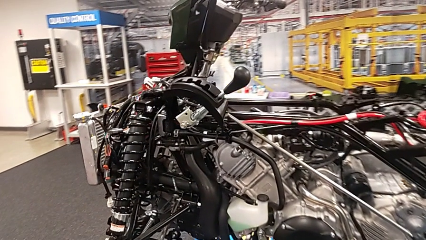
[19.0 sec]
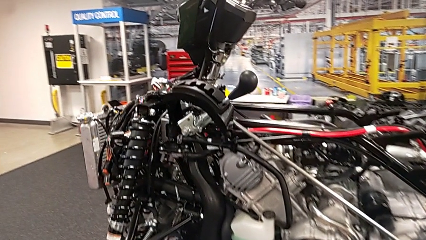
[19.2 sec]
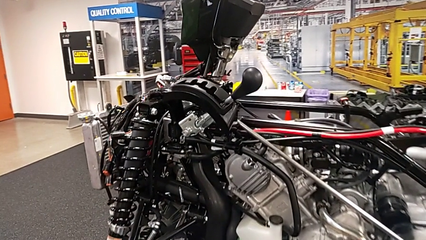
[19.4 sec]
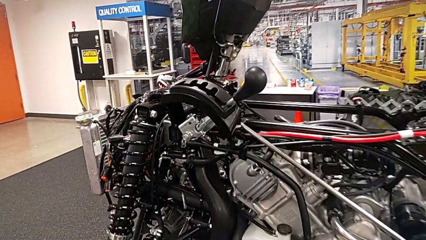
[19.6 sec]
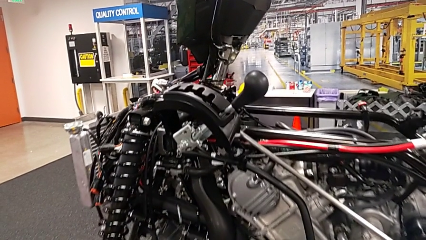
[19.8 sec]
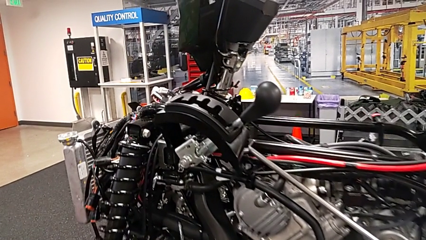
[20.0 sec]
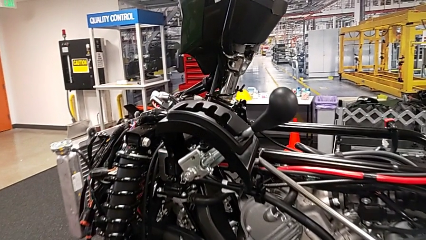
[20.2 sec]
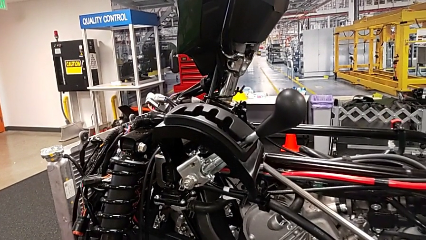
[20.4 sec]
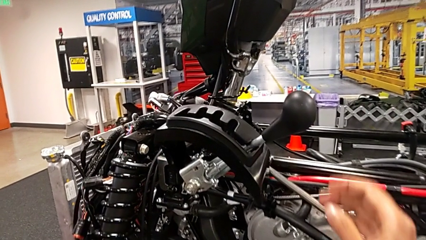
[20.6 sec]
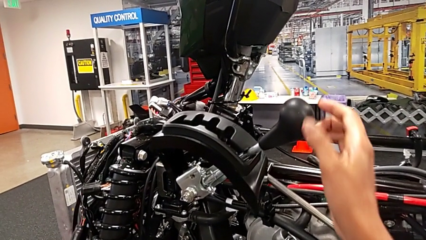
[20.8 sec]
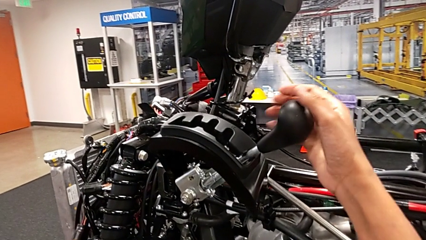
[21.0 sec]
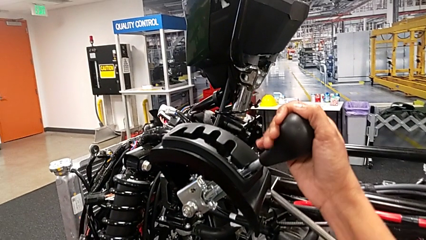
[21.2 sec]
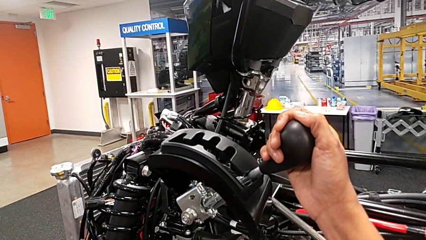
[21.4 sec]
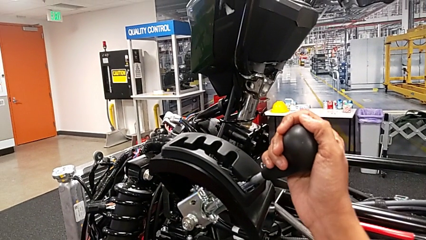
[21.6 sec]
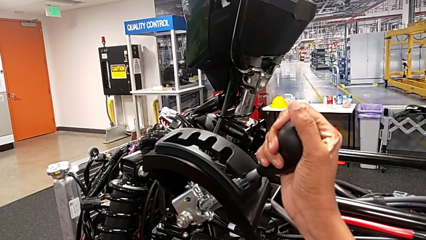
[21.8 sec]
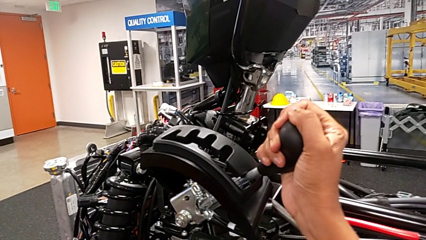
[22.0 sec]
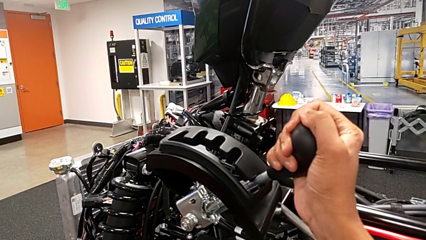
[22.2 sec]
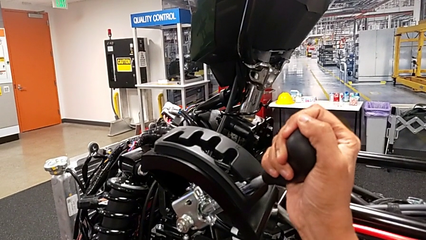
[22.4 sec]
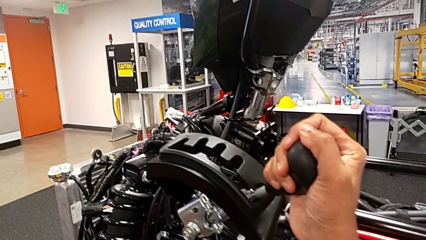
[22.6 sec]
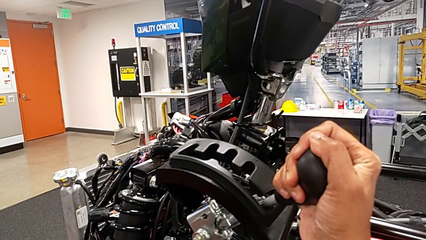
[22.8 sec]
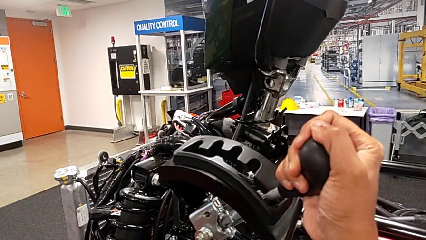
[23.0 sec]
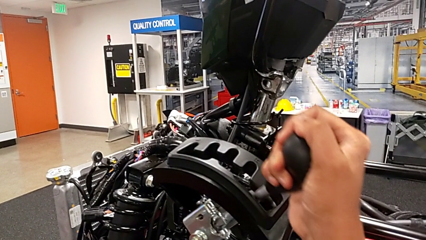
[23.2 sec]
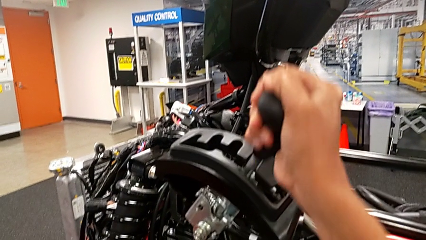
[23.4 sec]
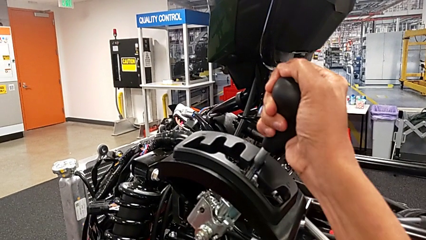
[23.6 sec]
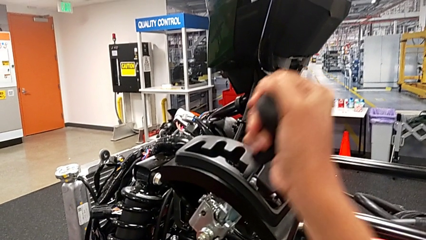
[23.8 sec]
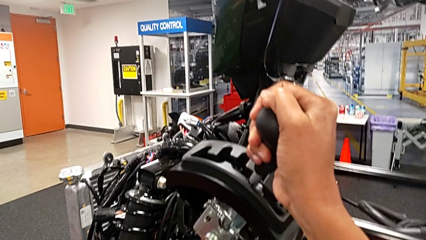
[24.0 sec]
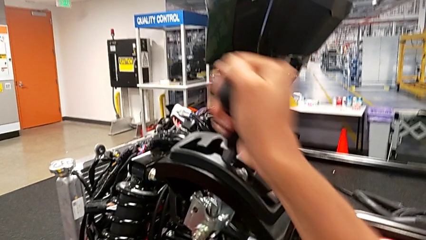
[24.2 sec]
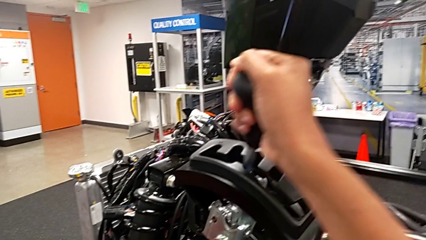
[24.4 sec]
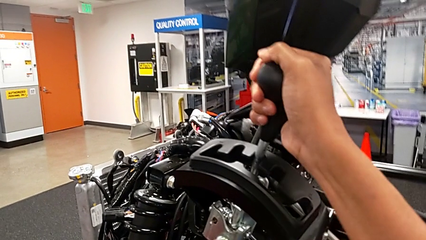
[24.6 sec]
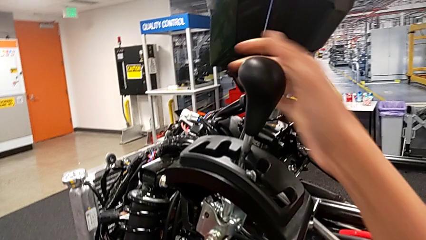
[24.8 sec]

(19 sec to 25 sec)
The camera wearer slides the lever. They grab the lever and shift the neutral lever.

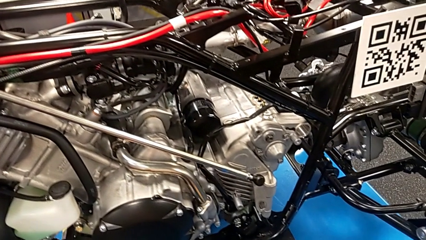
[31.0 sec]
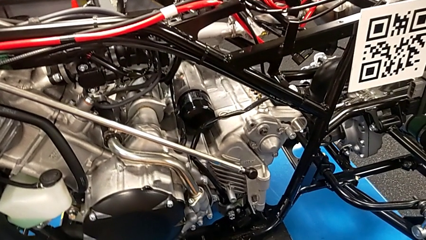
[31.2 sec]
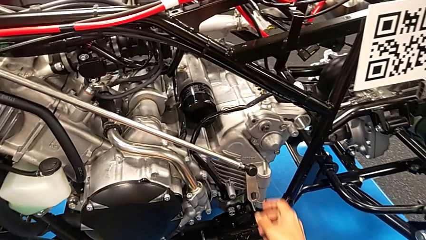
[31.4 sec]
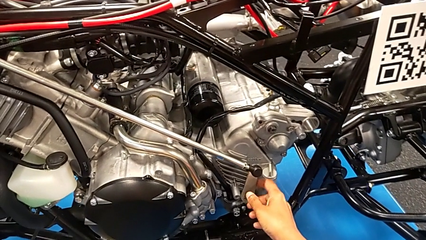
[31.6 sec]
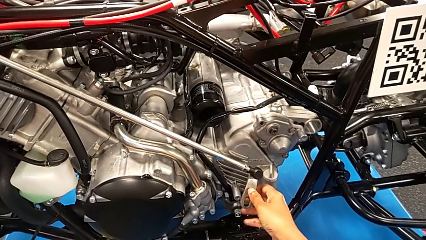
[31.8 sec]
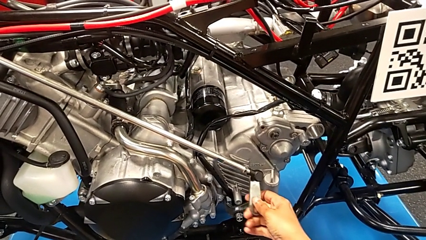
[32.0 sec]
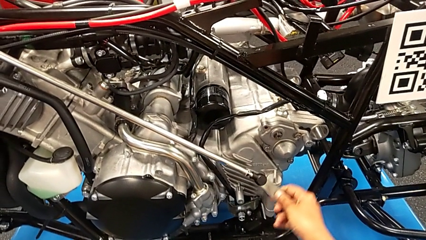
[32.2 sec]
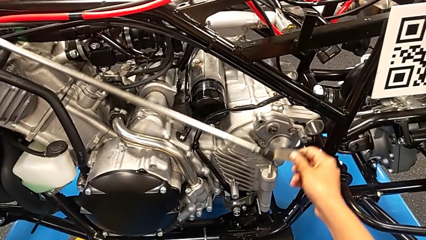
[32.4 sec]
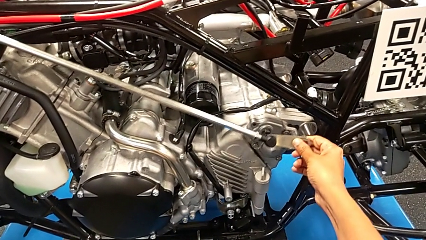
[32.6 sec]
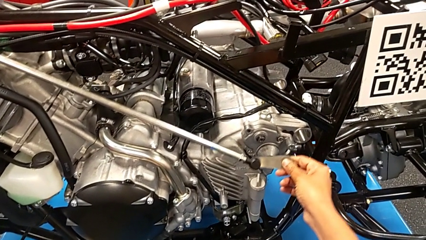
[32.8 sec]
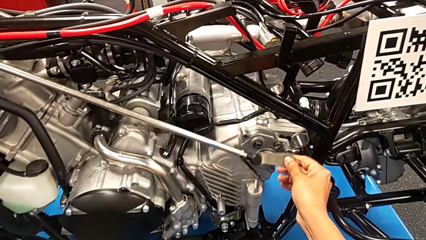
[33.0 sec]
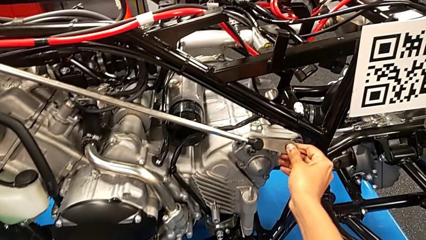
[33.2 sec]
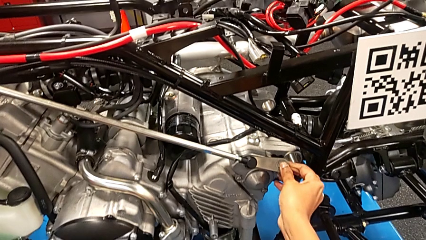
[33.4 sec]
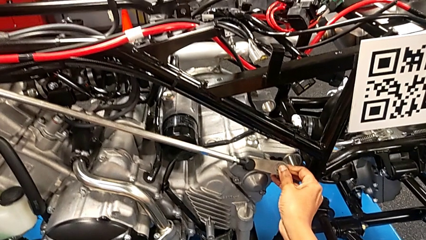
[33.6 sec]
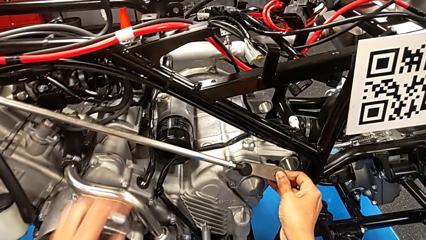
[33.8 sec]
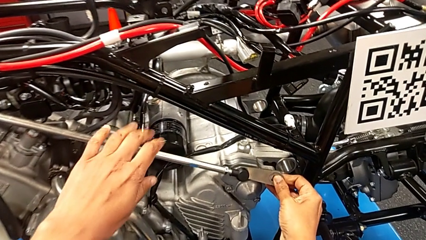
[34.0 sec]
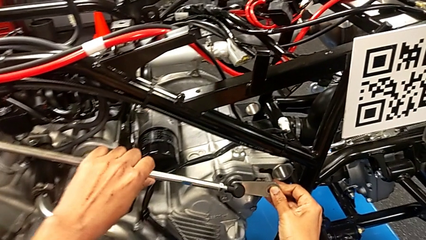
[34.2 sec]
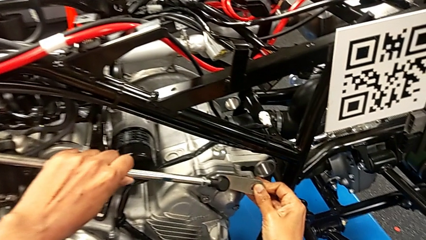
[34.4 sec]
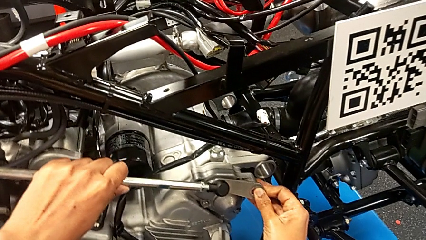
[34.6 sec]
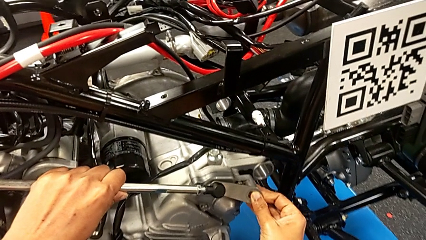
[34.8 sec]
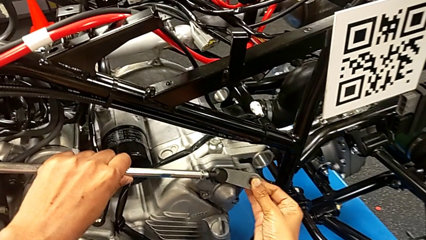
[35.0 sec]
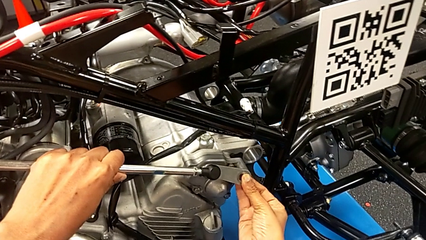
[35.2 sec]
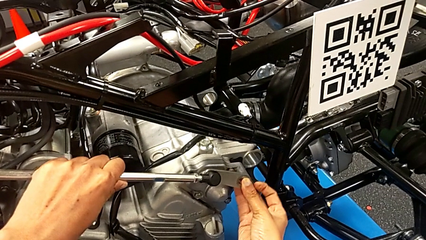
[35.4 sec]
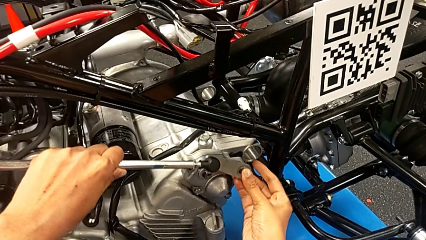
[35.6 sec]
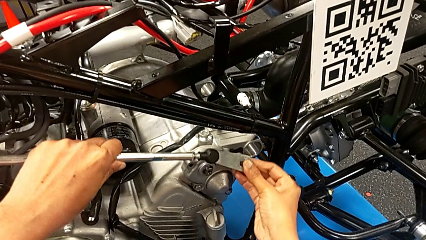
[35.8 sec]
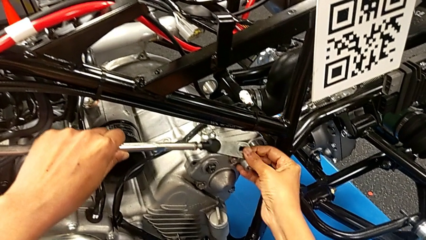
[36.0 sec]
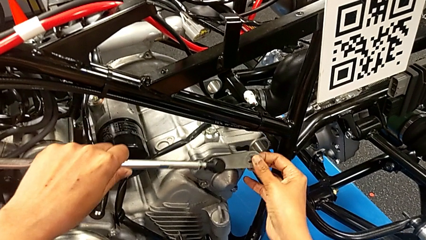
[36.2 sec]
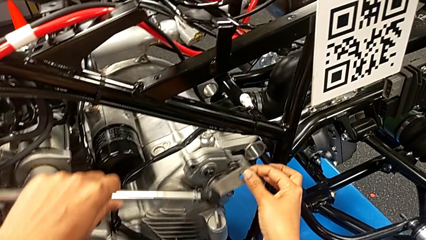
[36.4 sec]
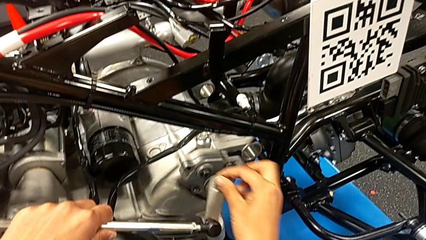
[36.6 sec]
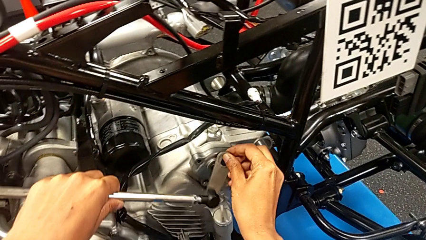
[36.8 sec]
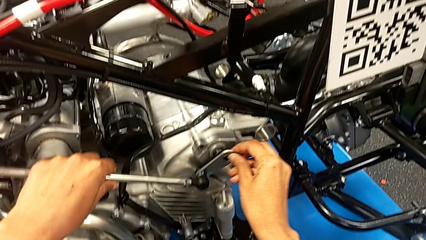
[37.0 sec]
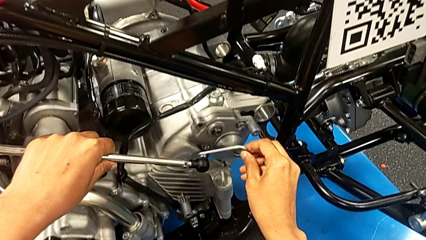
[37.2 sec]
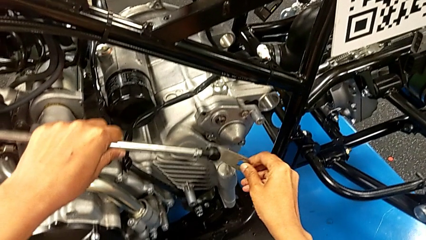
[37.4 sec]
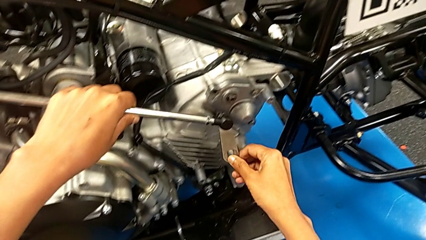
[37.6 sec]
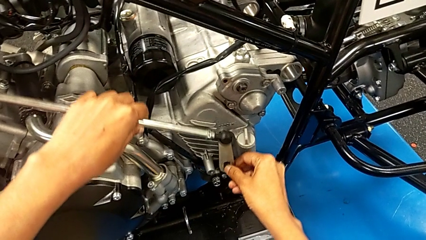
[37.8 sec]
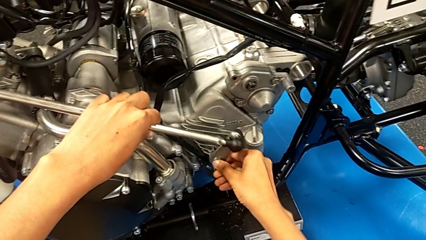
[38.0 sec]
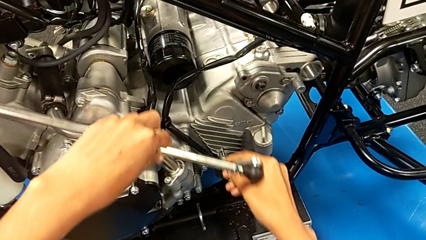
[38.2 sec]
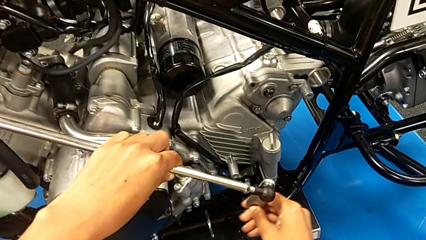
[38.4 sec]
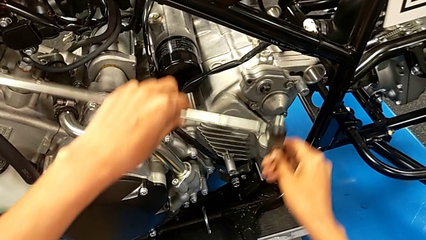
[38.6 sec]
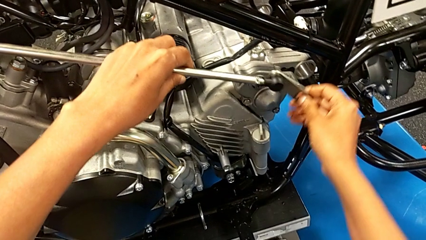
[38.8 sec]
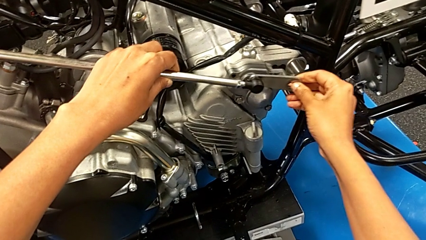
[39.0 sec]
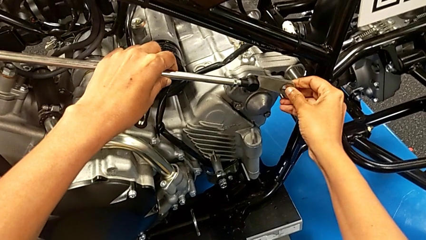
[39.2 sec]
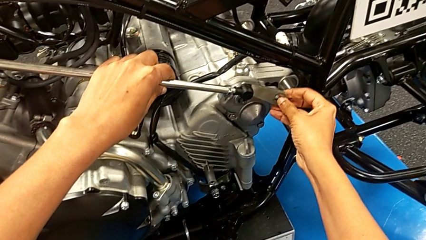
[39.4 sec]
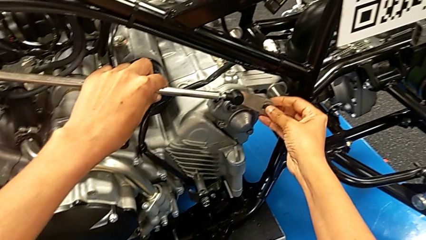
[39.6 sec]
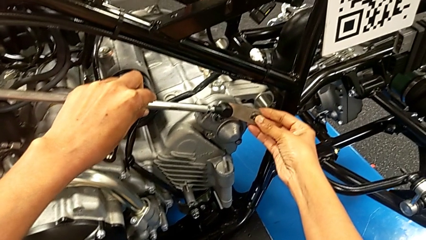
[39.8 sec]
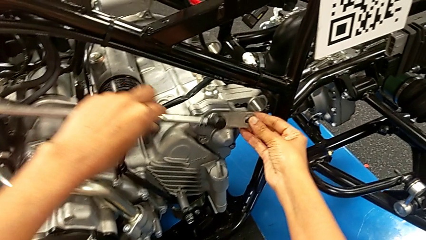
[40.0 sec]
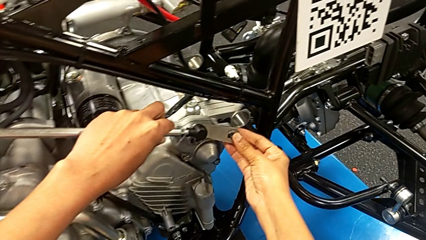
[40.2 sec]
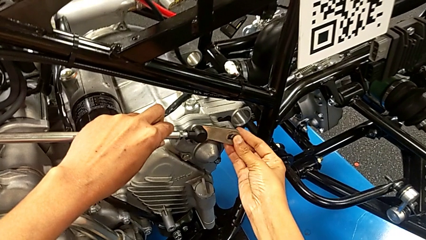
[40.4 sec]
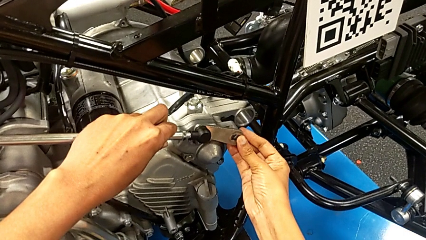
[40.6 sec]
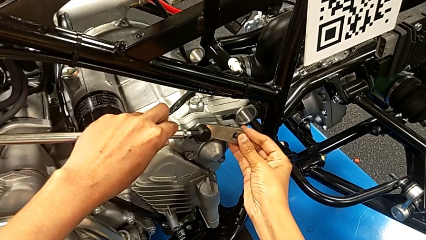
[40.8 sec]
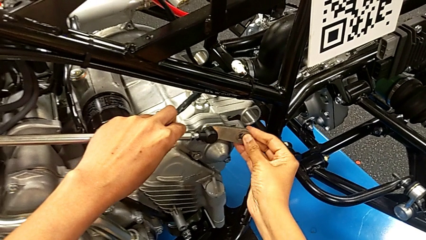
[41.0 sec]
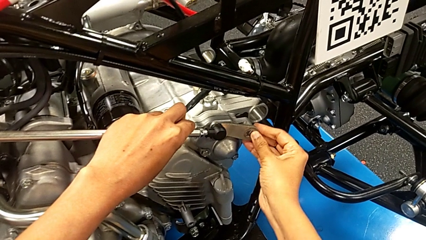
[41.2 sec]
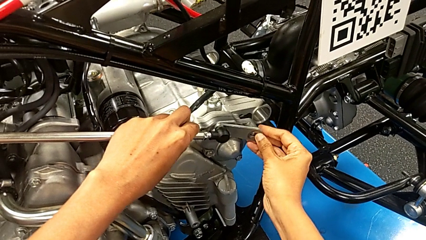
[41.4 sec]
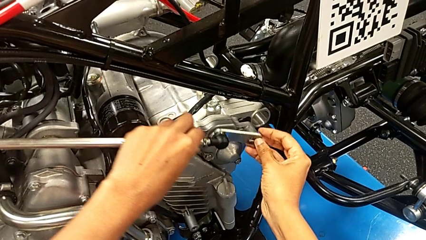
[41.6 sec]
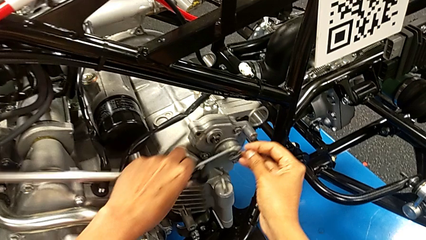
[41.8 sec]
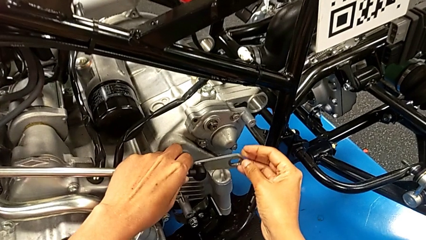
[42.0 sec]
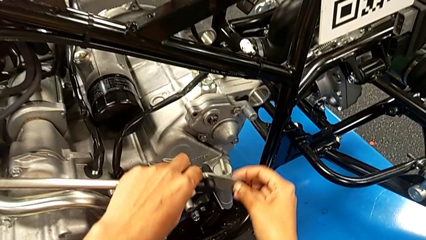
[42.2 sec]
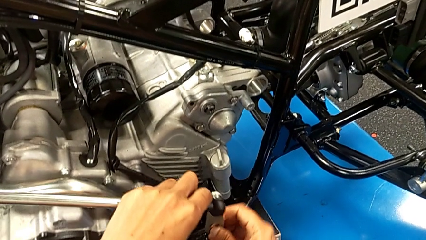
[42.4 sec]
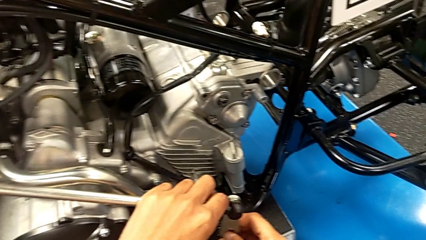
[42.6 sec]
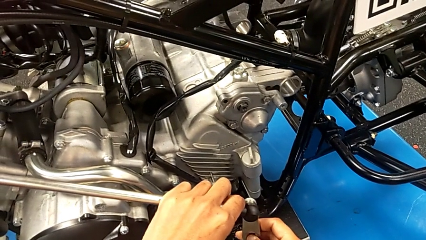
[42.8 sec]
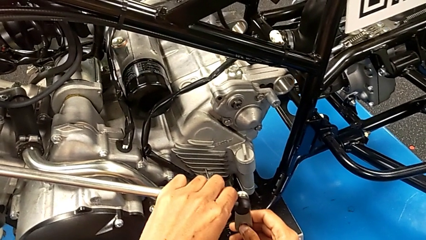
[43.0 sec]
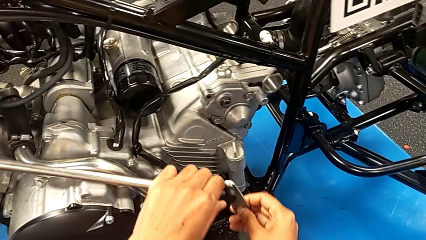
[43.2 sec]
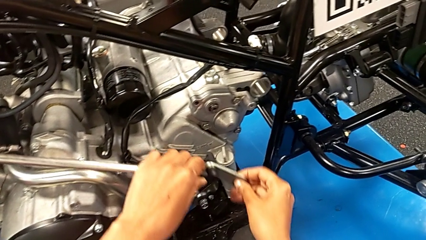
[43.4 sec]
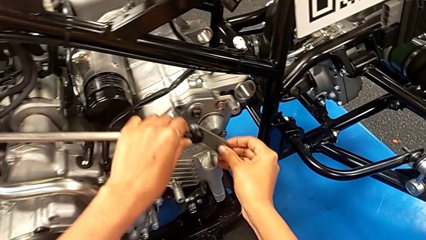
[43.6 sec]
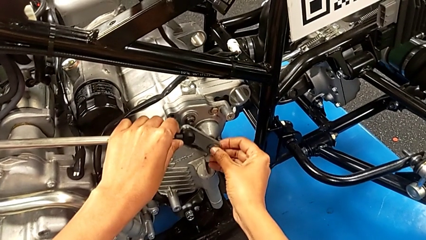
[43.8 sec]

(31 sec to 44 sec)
The camera wearer is assembling the shift arm. They grab the shift arm, wrongly insert it, trying to insert it into a wrong place, and begin to slide it.
